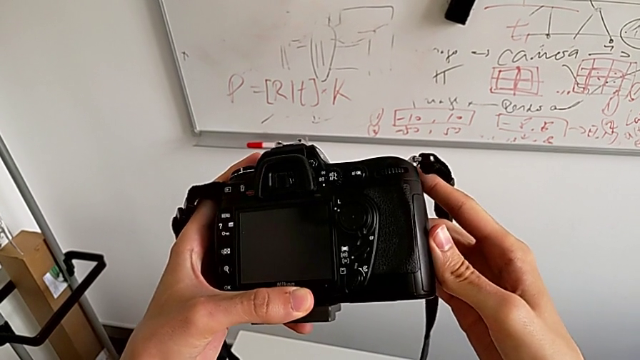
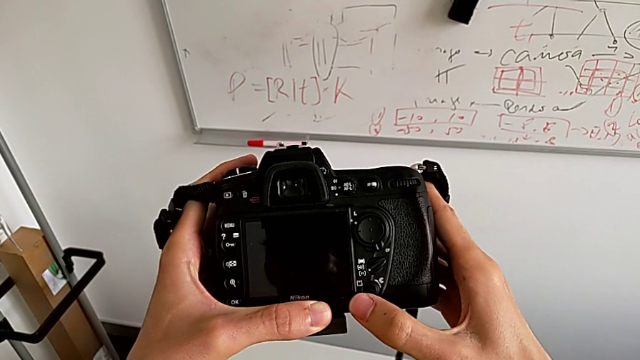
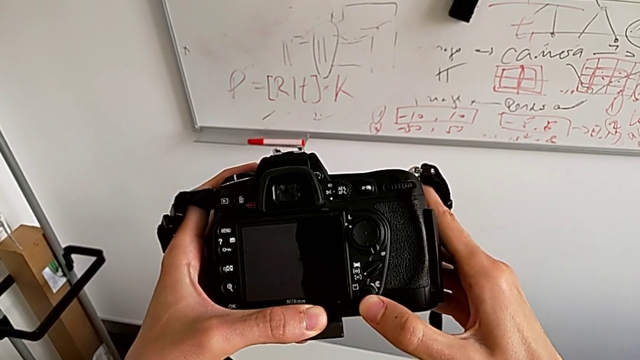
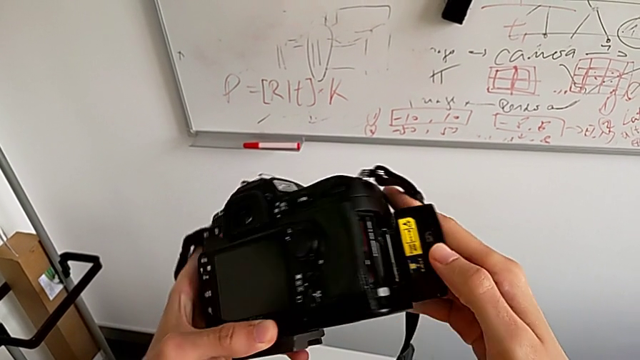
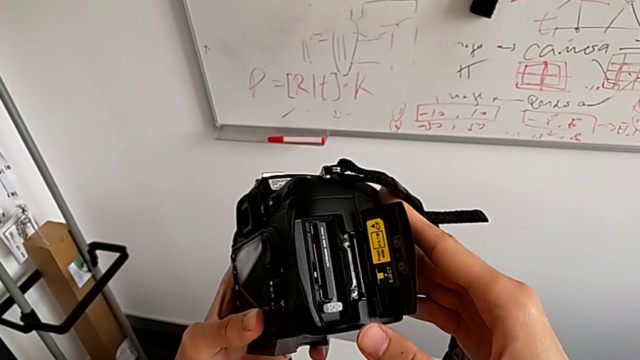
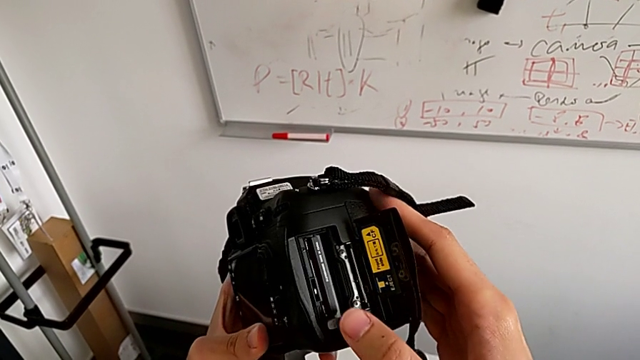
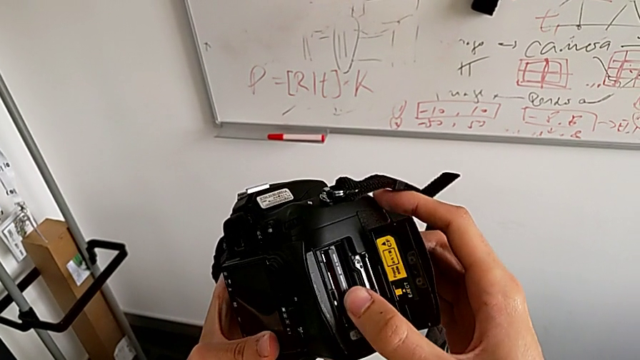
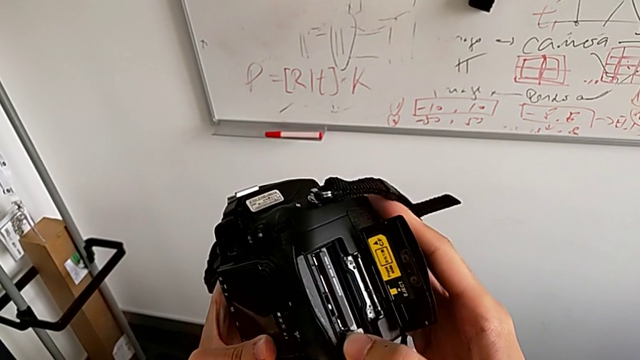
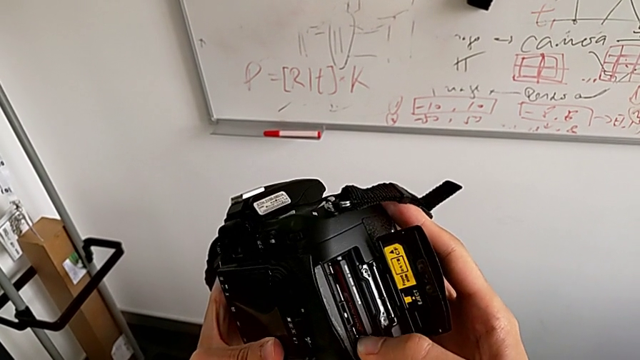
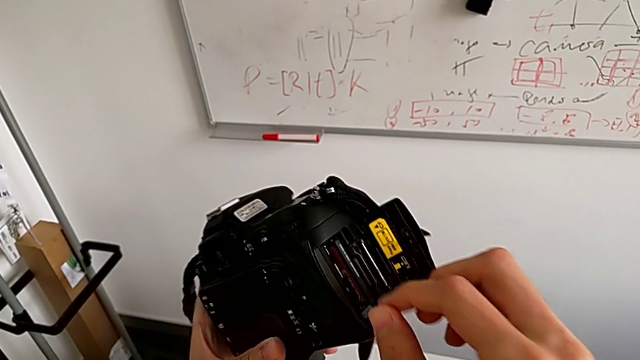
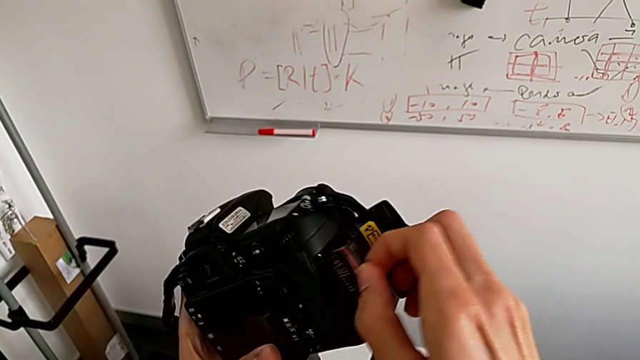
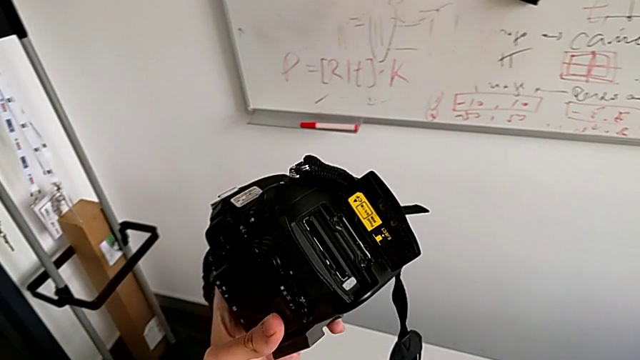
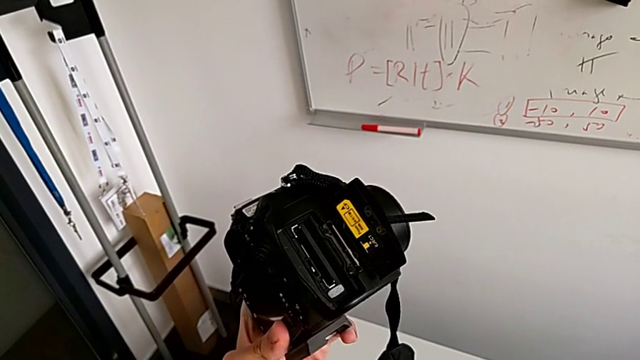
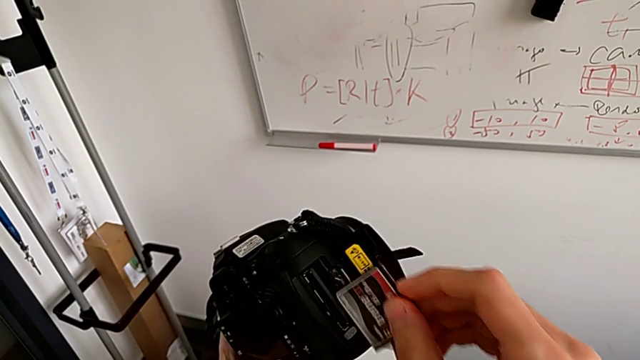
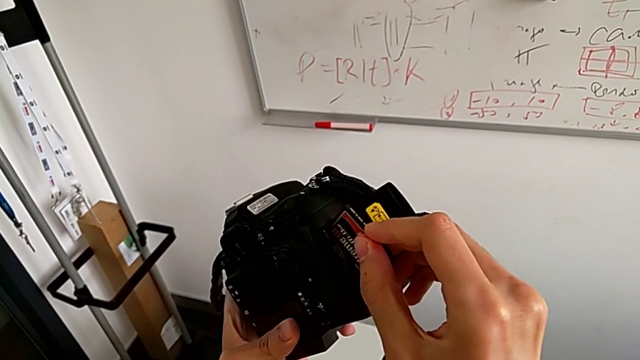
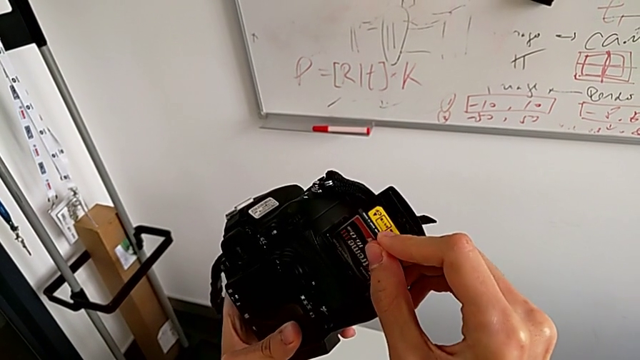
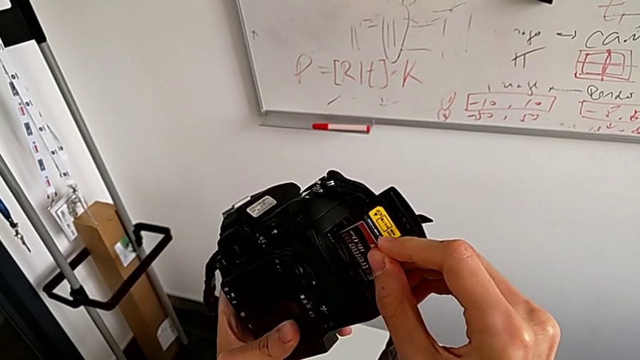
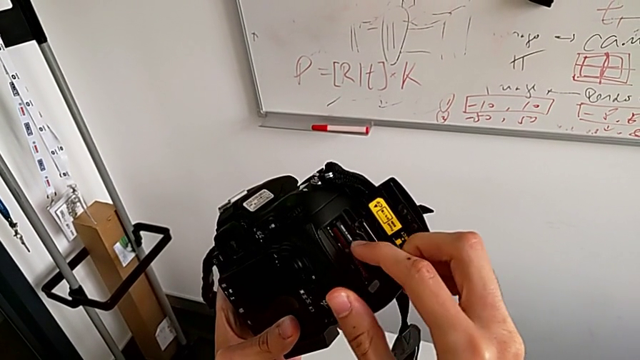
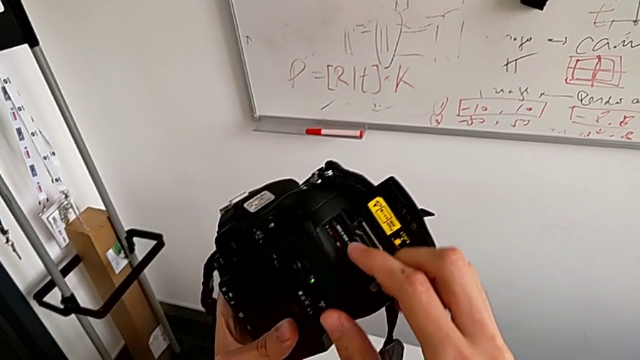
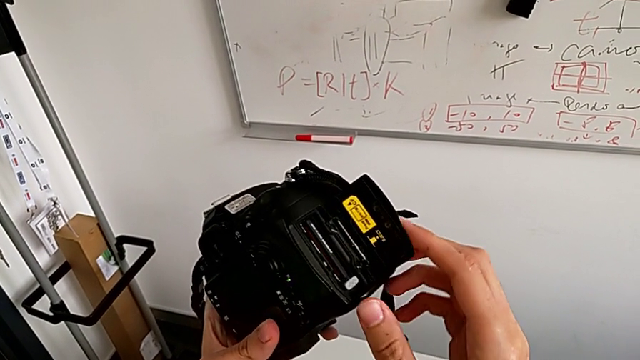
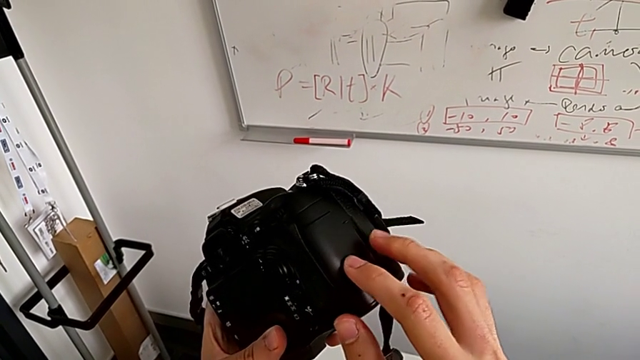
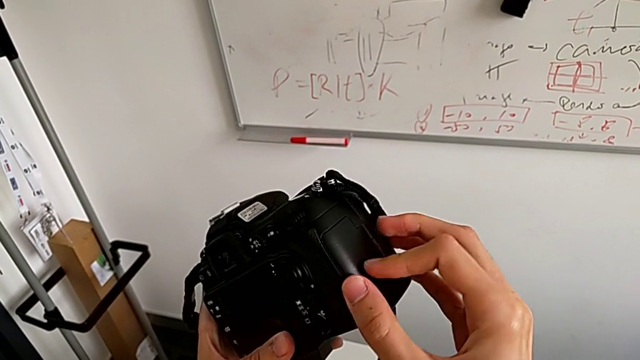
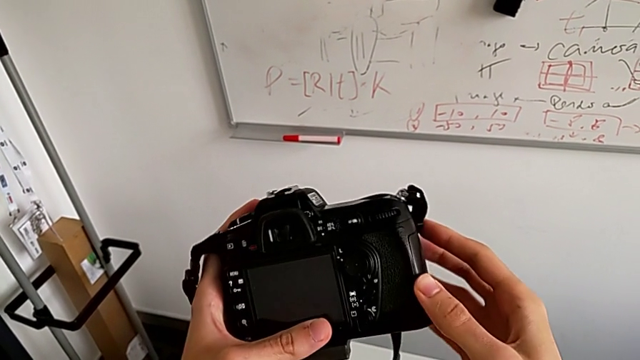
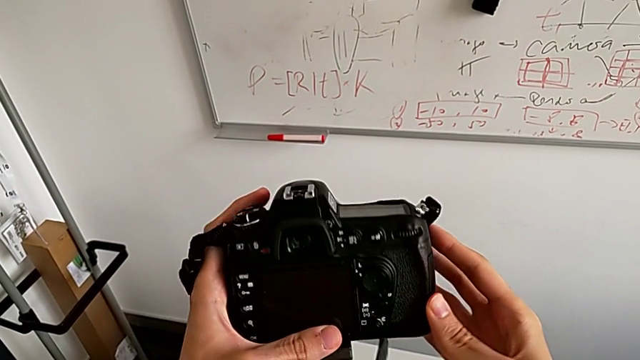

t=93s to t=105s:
The camera wearer is trying to open the SD card door. They push the release button twice, push the SD card, press the button, grab the SD card, withdraw the old SD card, insert the new SD card and close the SD slot.
